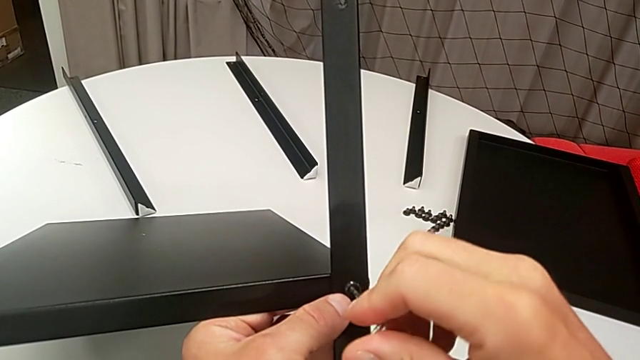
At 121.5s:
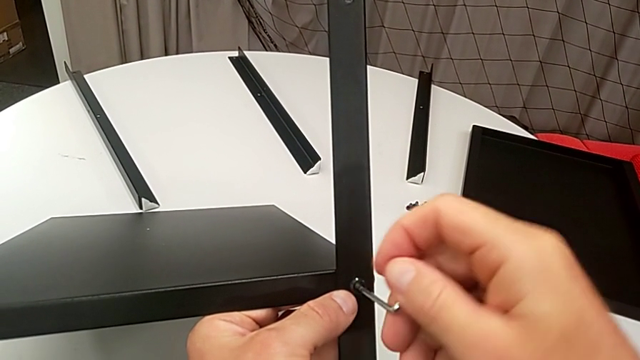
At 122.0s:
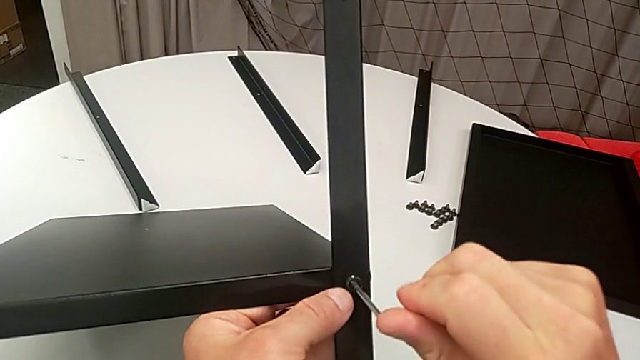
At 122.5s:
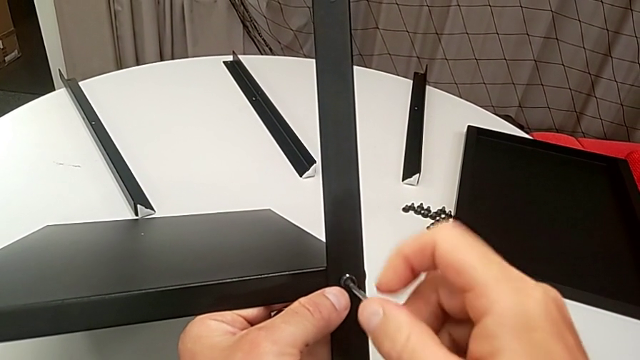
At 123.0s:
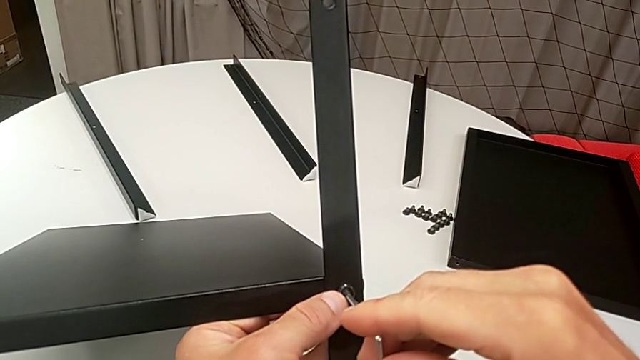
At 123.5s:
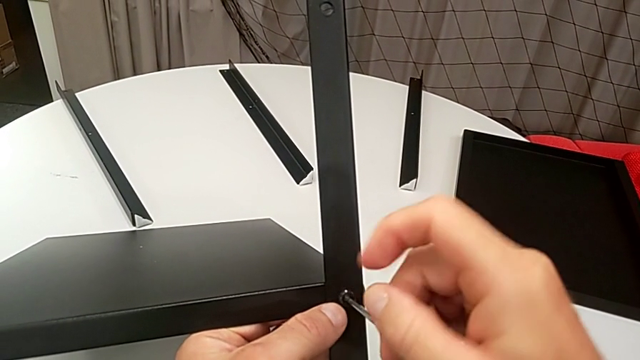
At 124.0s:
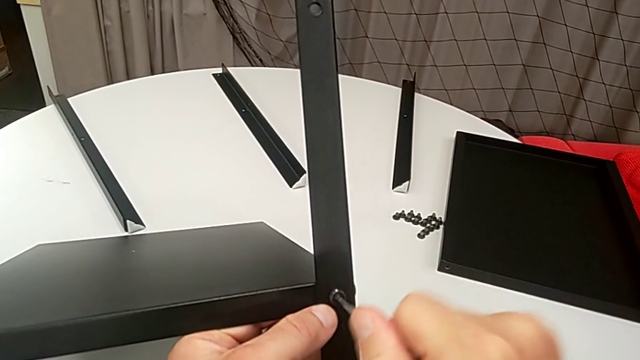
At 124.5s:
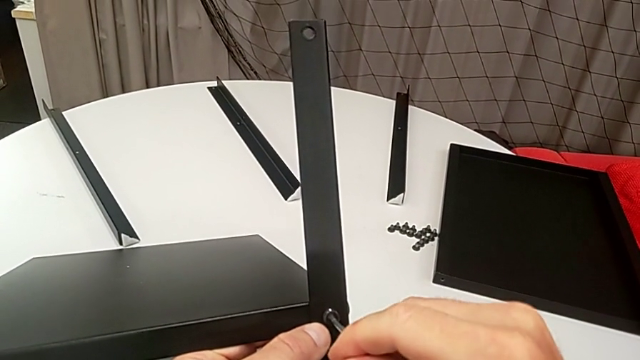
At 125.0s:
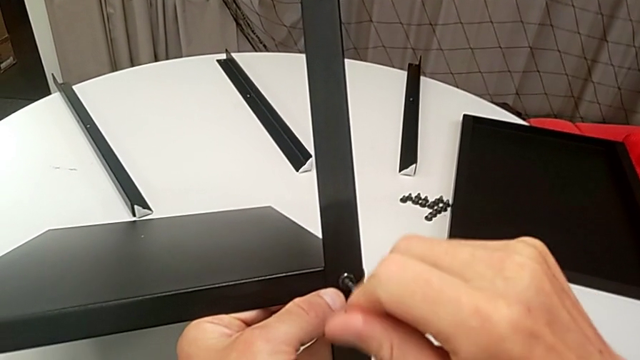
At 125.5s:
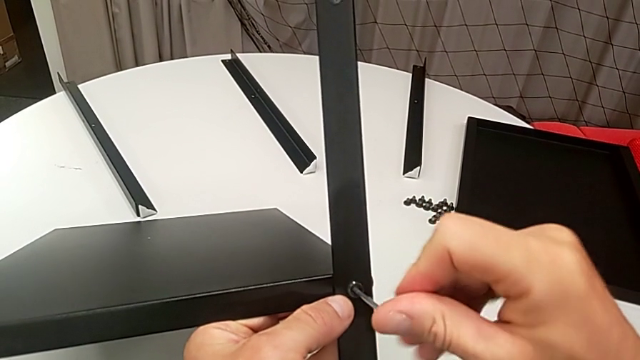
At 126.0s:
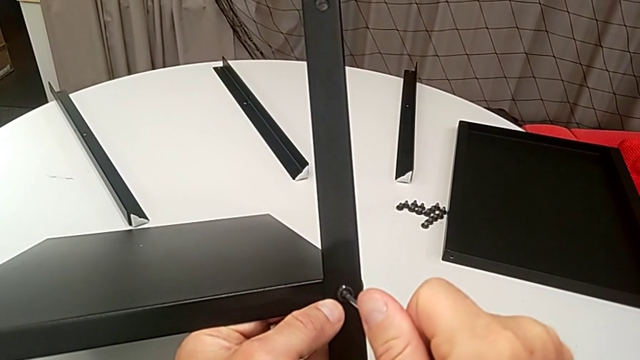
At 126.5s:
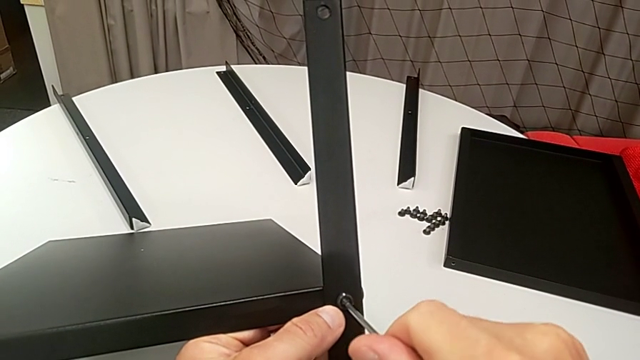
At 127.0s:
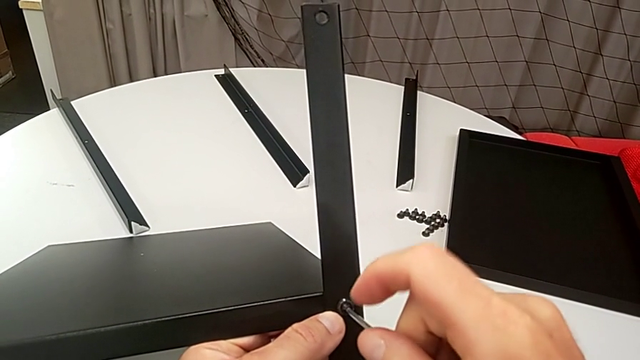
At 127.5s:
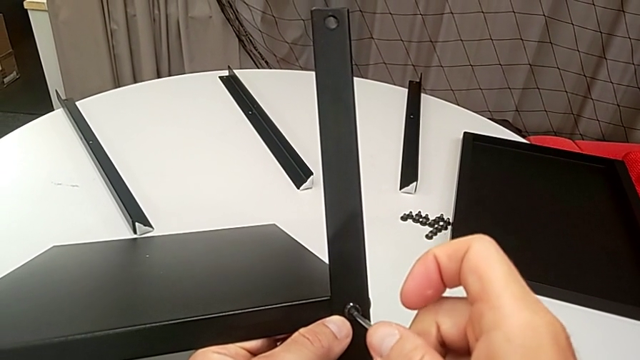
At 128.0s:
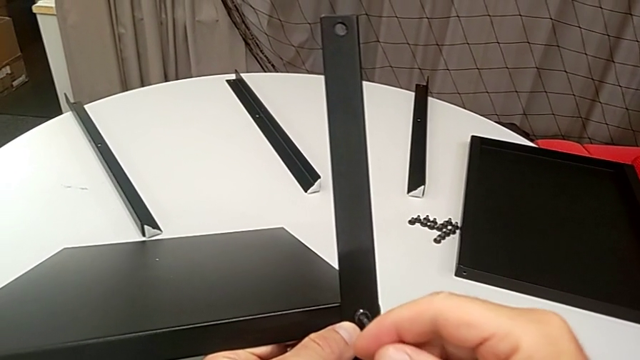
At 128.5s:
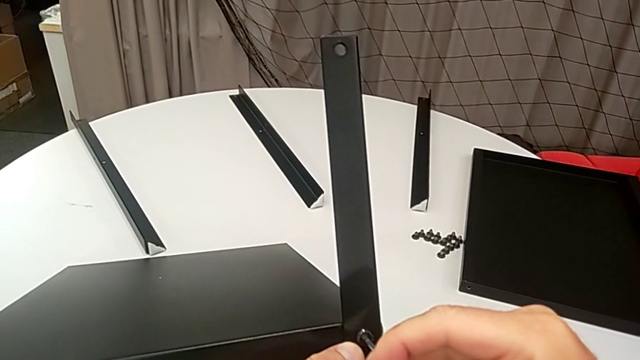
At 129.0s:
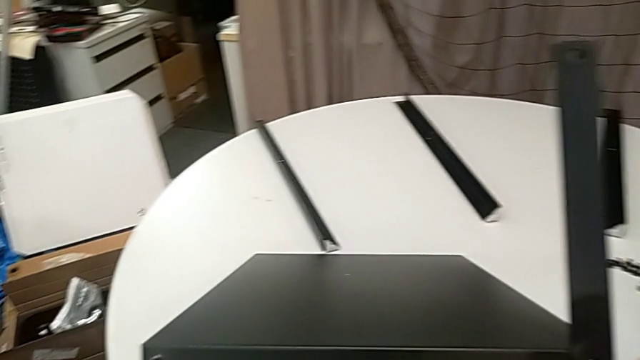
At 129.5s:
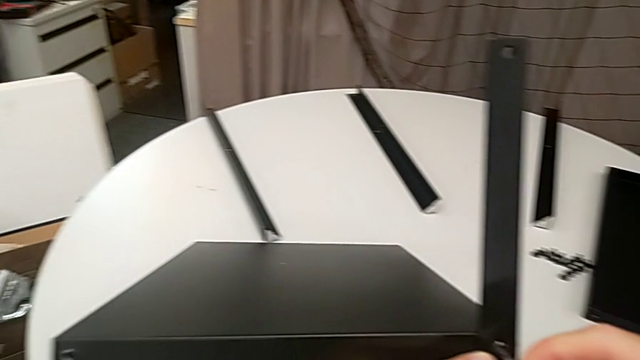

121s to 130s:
The camera wearer is assembling the legs of the nightstand. They keep screwing the hex socket head and withdraw the Allen wrench.

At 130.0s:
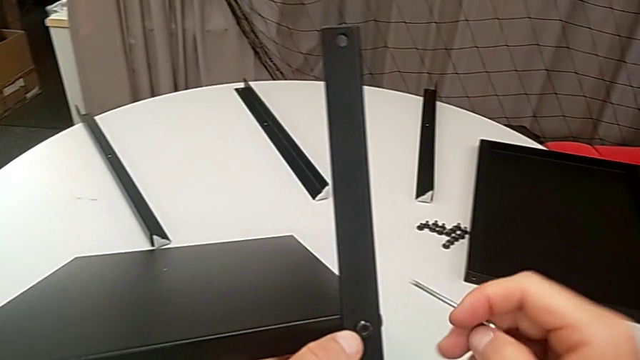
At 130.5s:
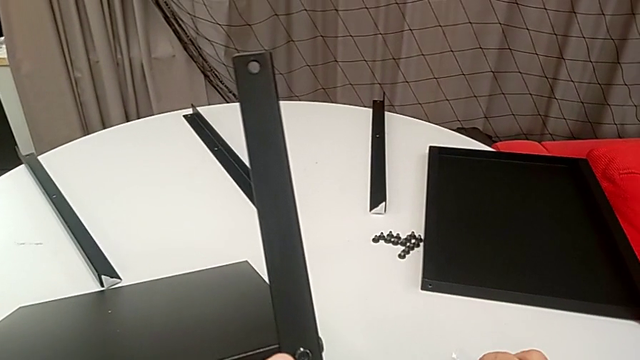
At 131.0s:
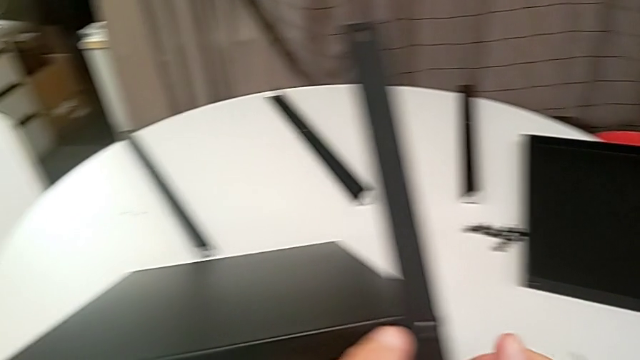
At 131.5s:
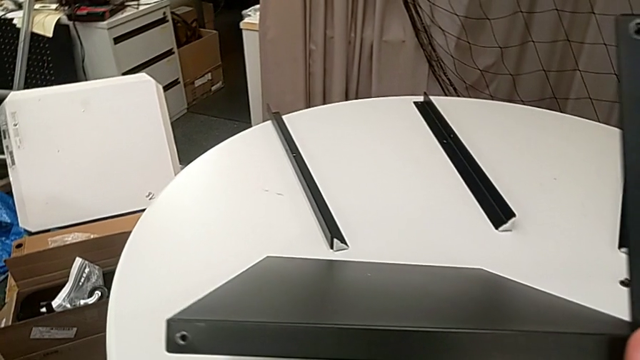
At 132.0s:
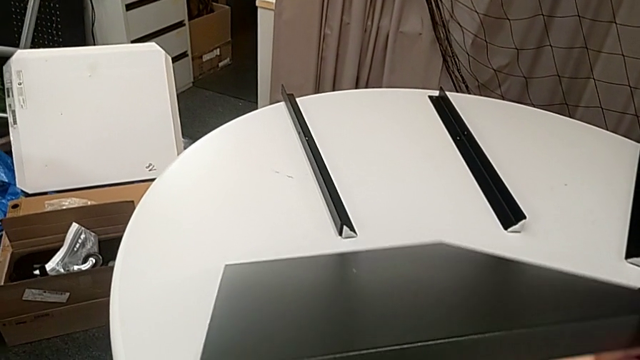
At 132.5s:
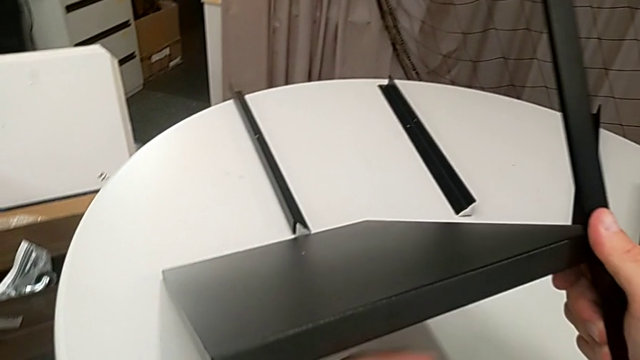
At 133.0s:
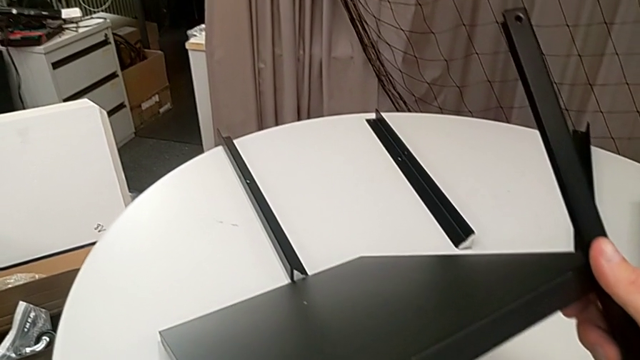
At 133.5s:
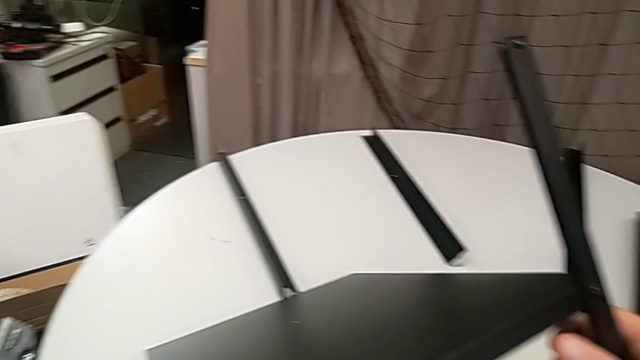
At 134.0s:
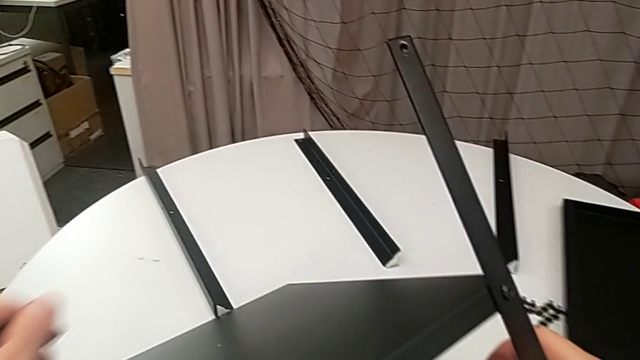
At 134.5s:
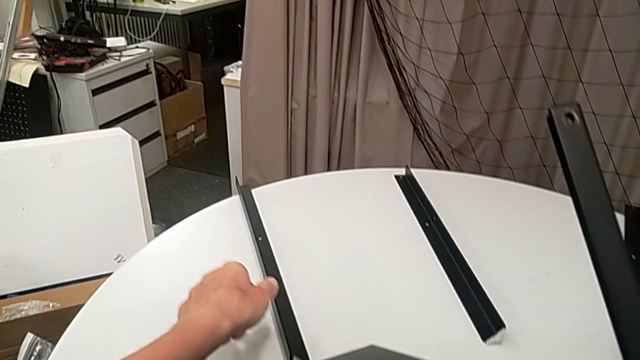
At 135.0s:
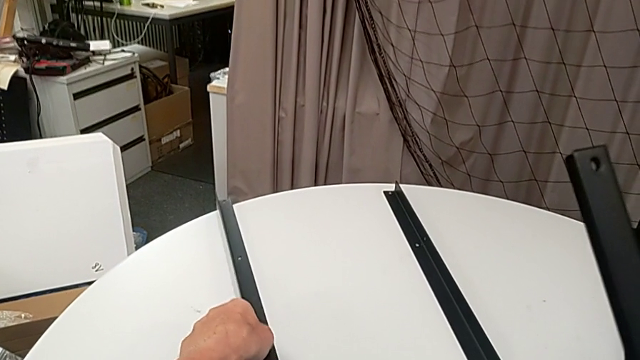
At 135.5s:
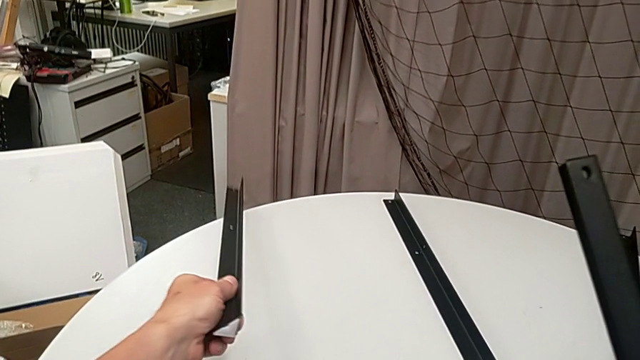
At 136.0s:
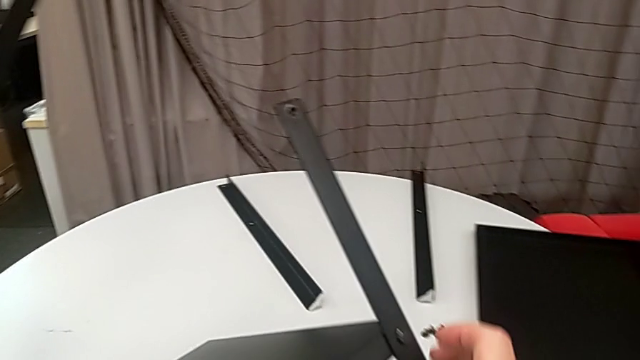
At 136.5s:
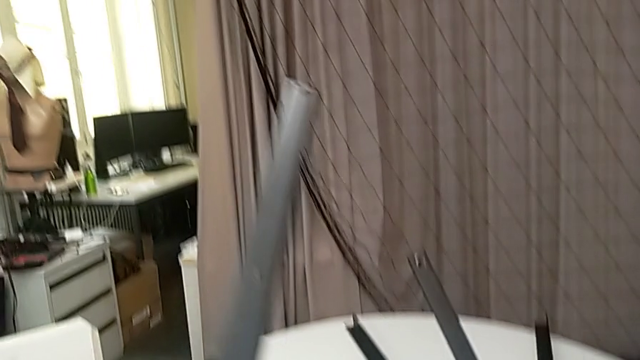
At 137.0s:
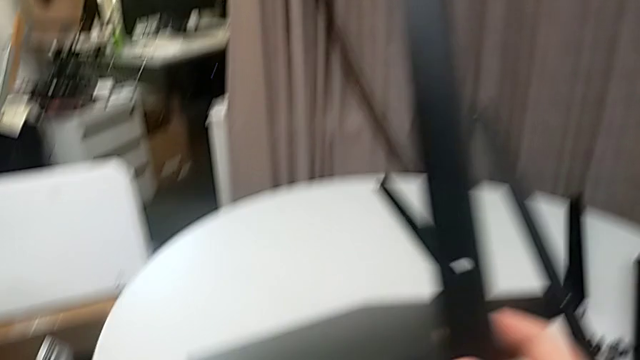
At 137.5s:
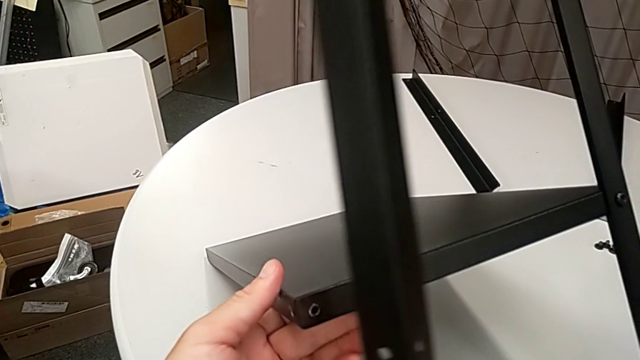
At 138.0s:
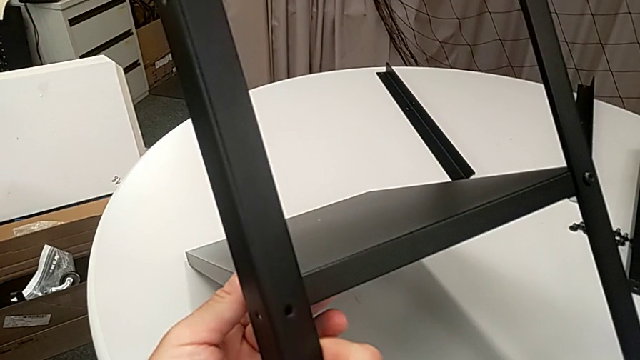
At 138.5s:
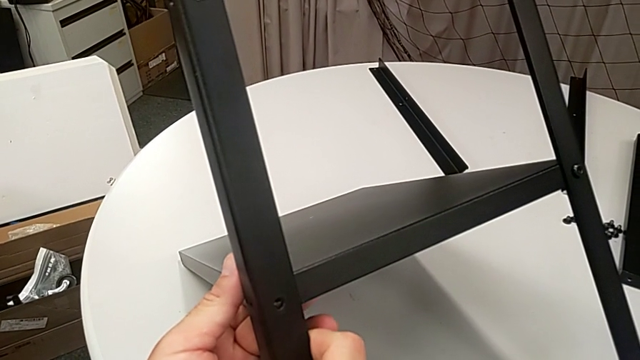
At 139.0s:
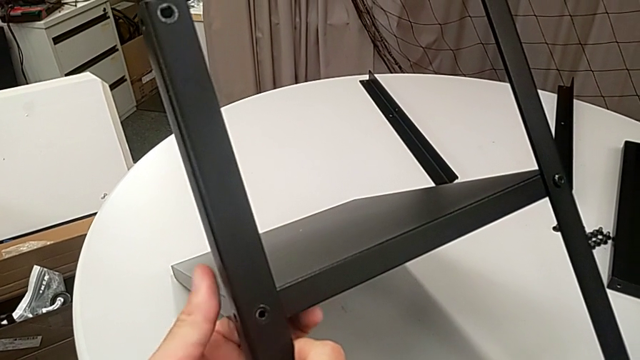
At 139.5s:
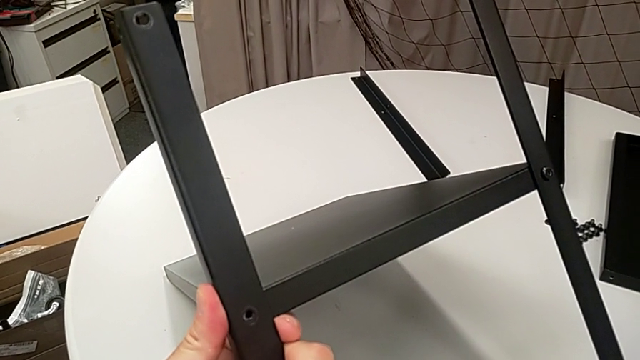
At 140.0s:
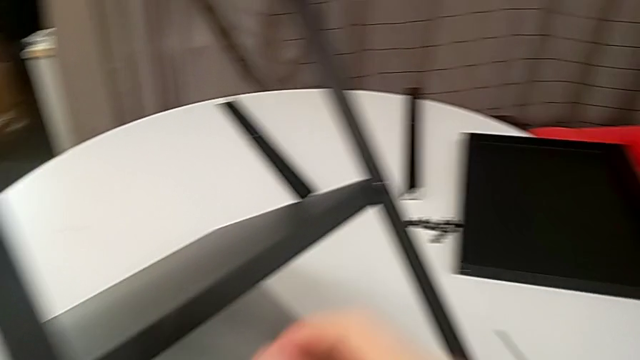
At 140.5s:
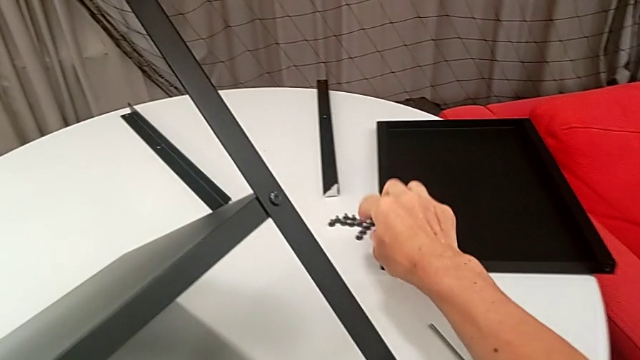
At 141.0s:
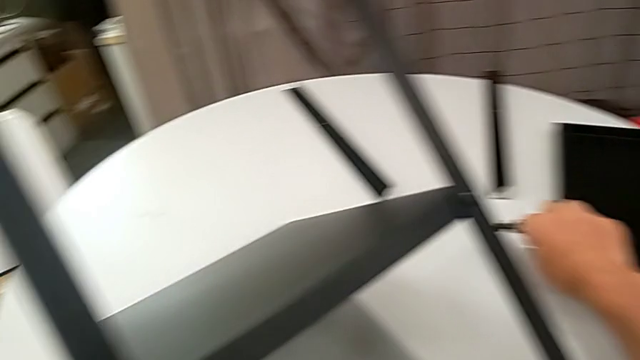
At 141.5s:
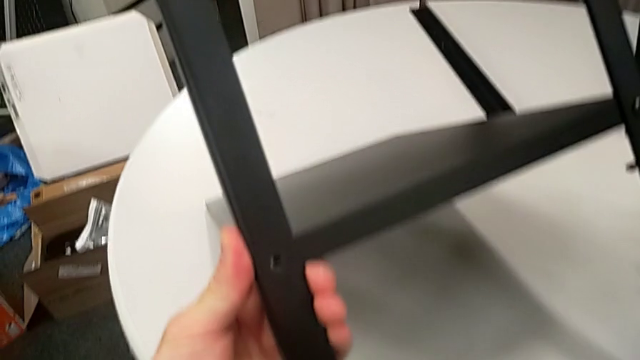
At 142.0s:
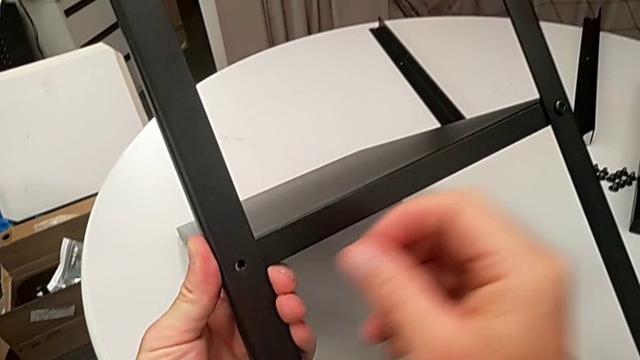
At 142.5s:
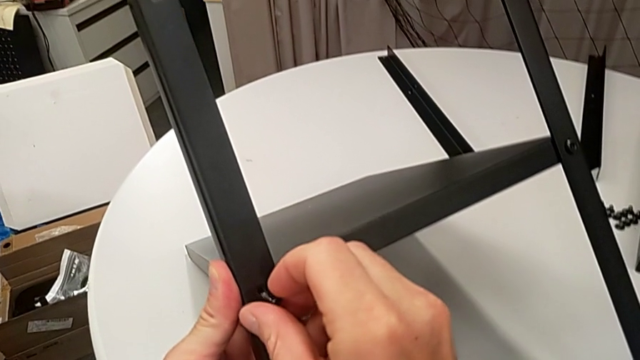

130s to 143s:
The camera wearer is assembling the legs of the nightstand. They place the Allen wrench, rotate the nightstand, approach the leg, grab it twice, align it, approach the hex socket head and grab it.
